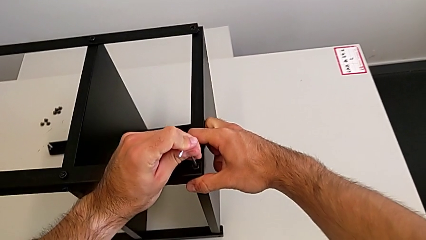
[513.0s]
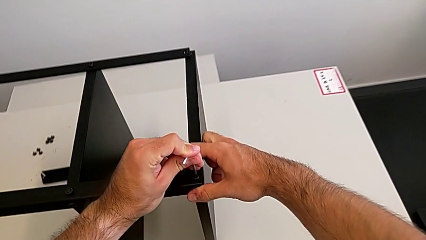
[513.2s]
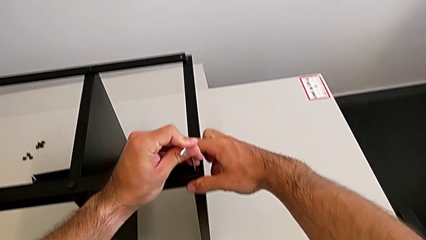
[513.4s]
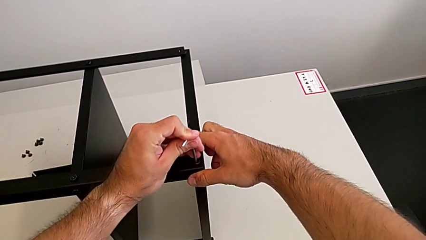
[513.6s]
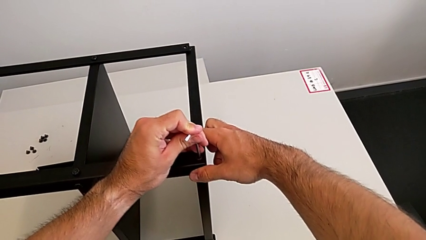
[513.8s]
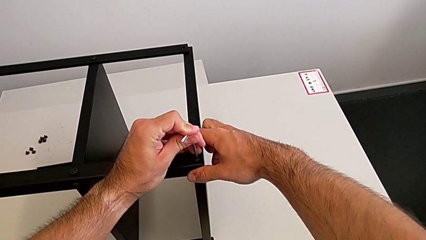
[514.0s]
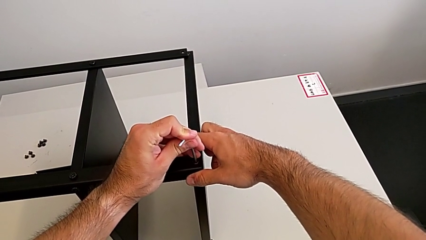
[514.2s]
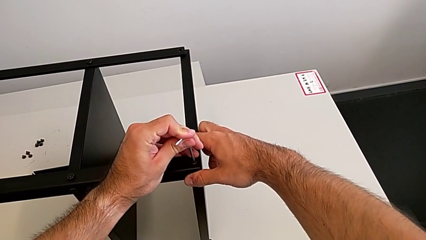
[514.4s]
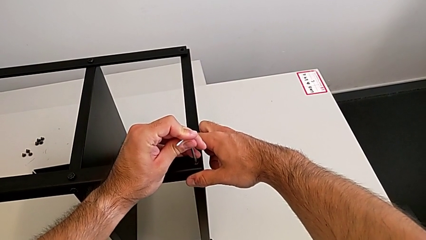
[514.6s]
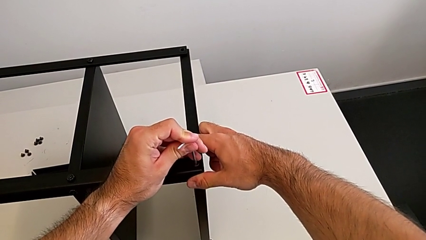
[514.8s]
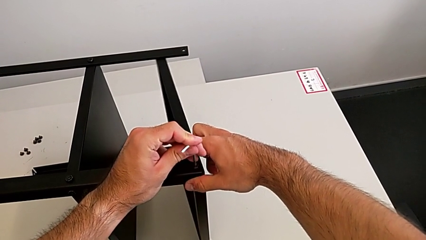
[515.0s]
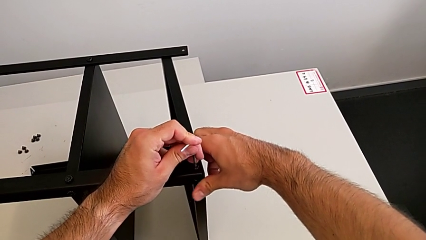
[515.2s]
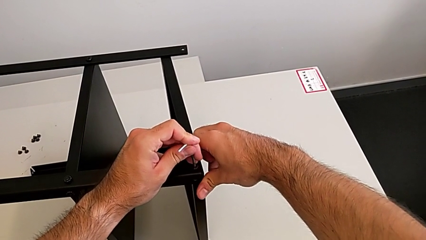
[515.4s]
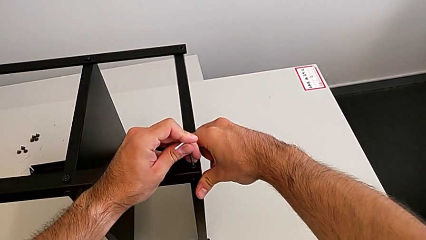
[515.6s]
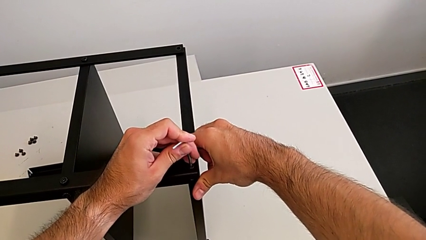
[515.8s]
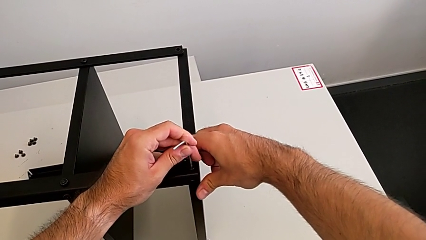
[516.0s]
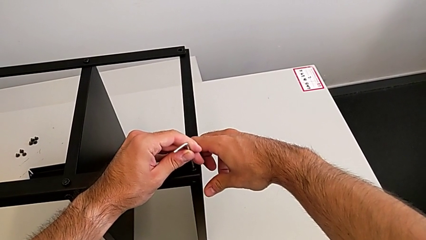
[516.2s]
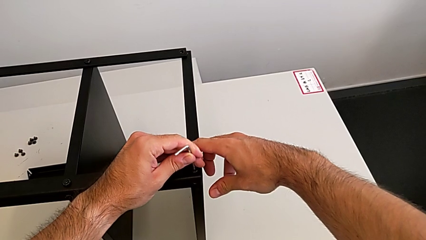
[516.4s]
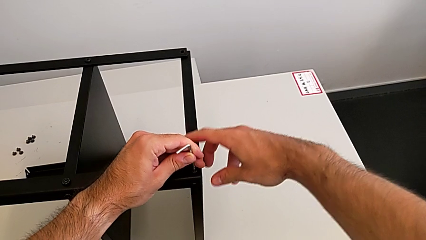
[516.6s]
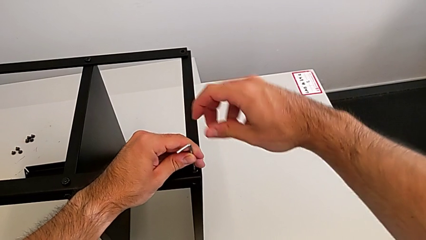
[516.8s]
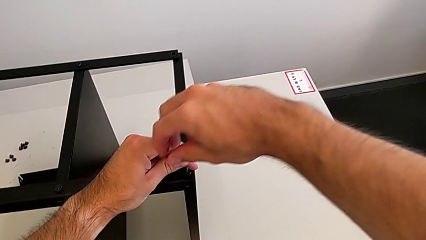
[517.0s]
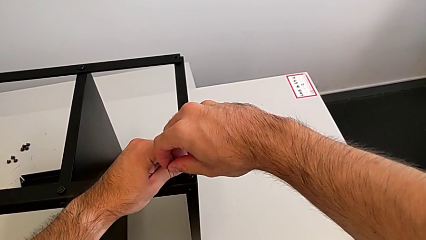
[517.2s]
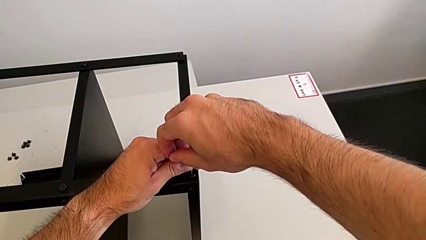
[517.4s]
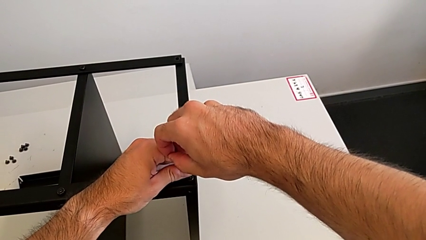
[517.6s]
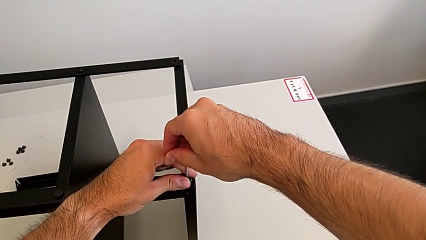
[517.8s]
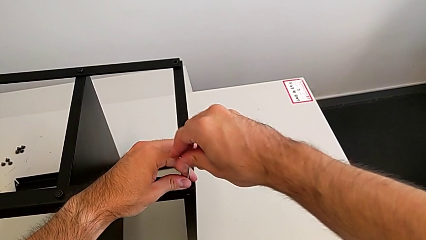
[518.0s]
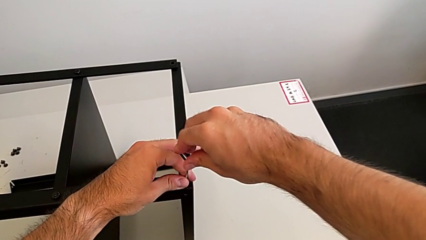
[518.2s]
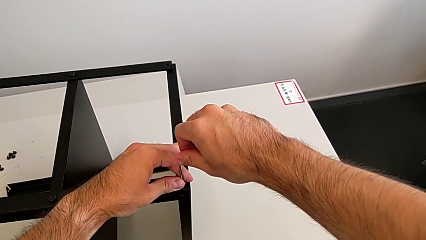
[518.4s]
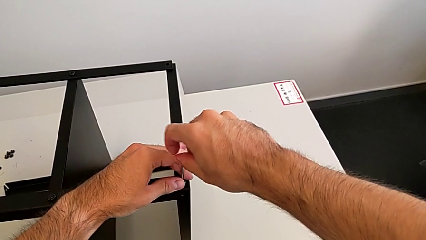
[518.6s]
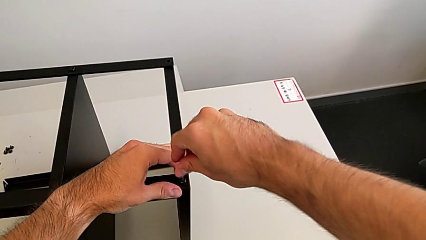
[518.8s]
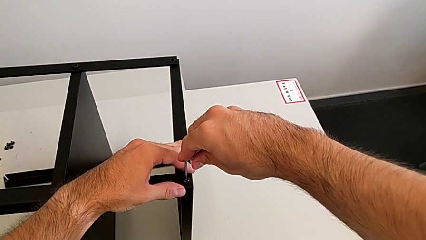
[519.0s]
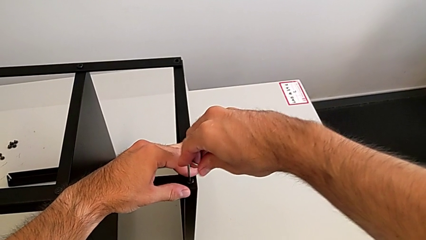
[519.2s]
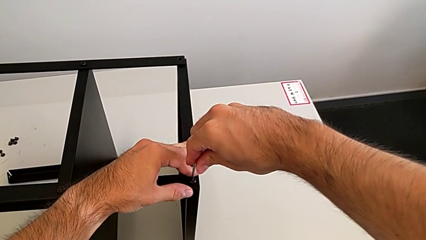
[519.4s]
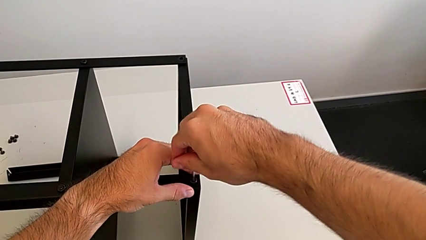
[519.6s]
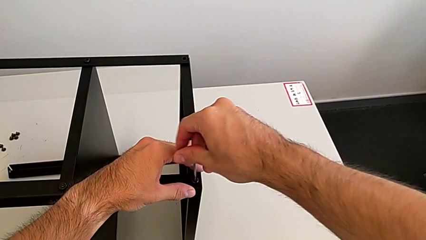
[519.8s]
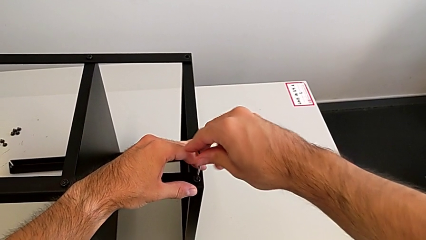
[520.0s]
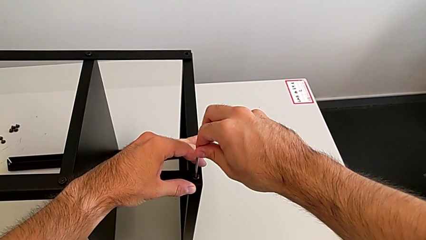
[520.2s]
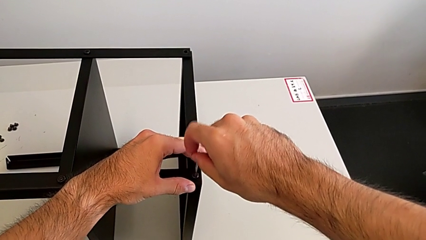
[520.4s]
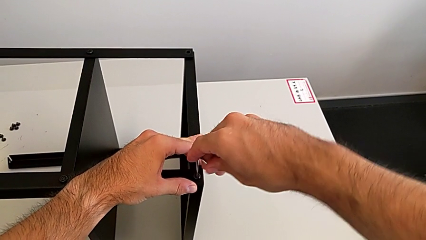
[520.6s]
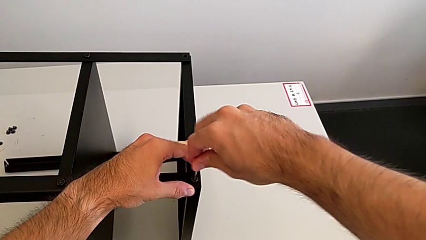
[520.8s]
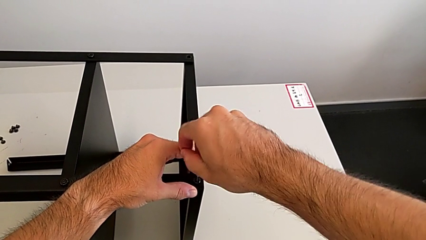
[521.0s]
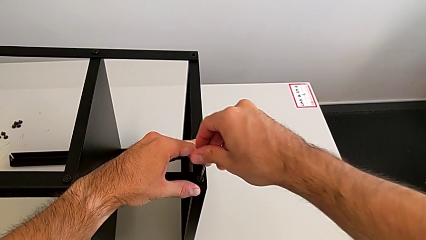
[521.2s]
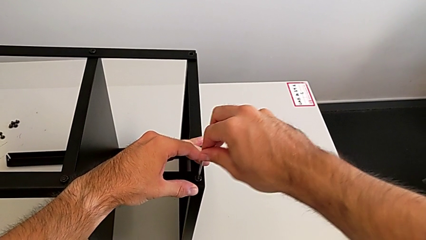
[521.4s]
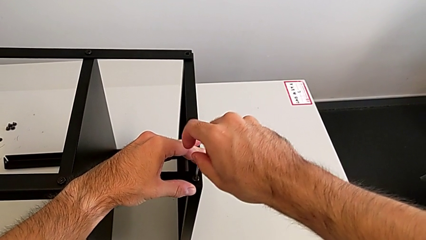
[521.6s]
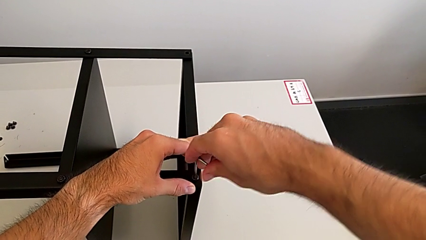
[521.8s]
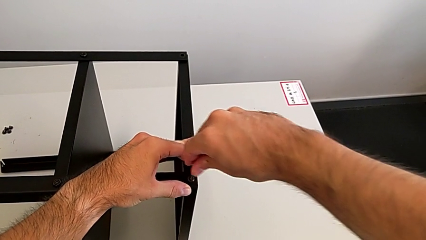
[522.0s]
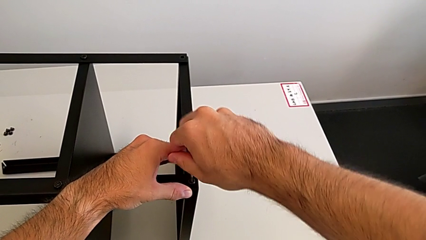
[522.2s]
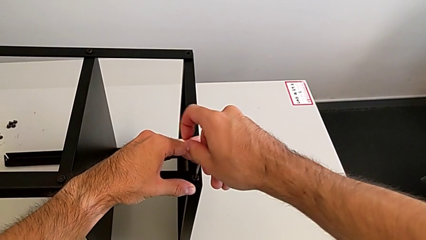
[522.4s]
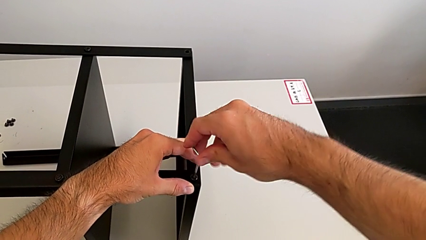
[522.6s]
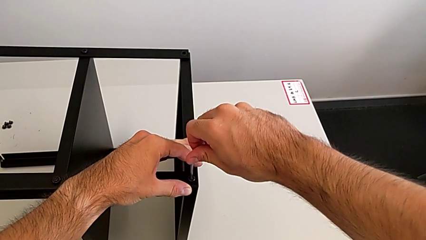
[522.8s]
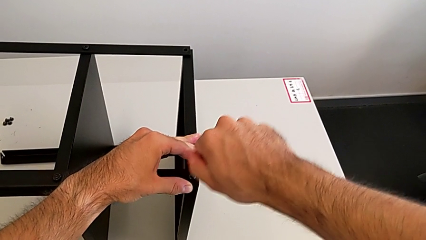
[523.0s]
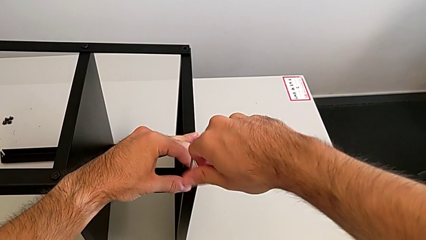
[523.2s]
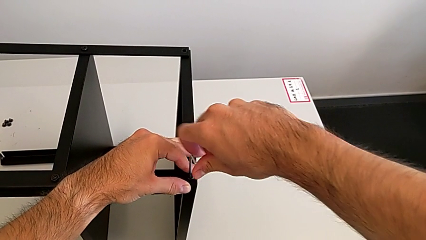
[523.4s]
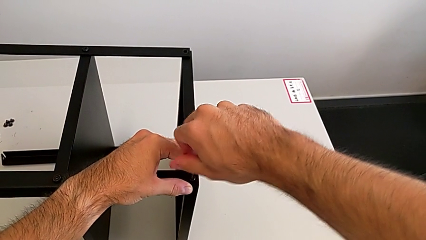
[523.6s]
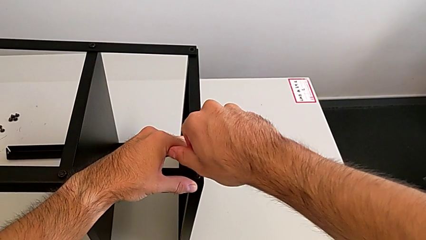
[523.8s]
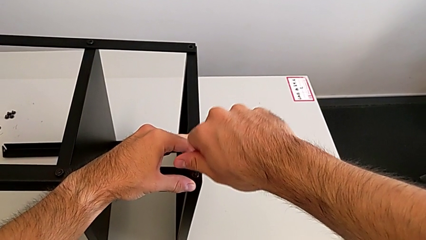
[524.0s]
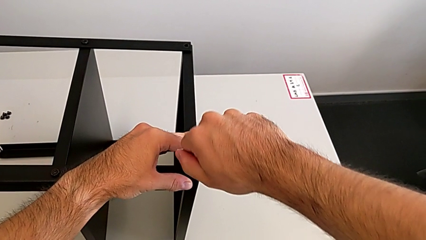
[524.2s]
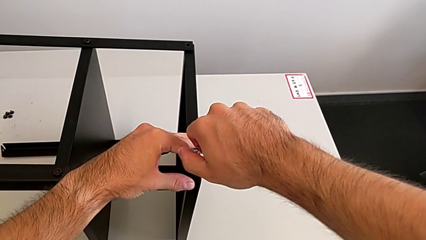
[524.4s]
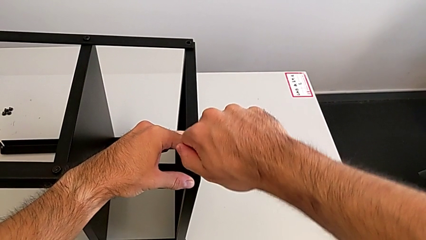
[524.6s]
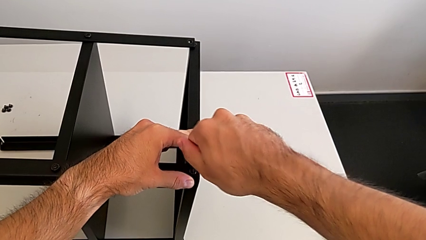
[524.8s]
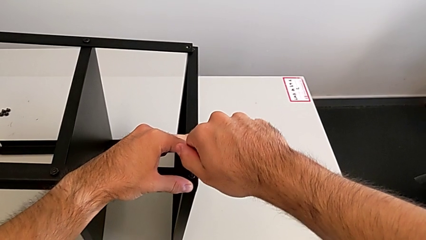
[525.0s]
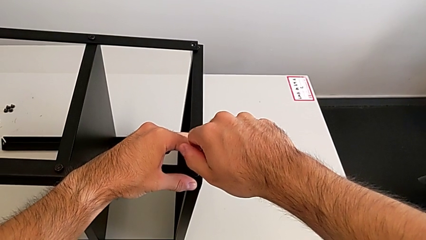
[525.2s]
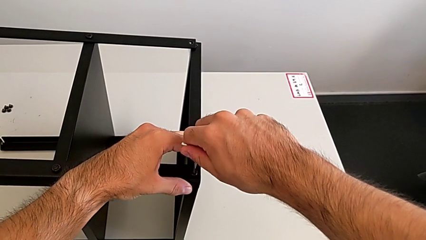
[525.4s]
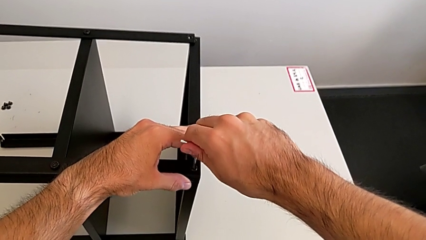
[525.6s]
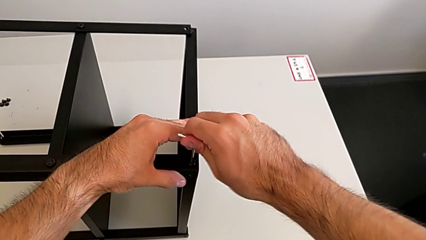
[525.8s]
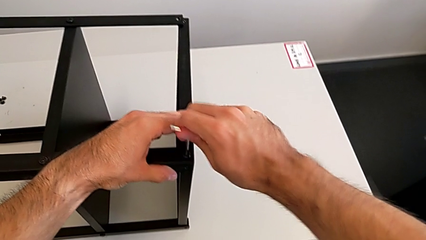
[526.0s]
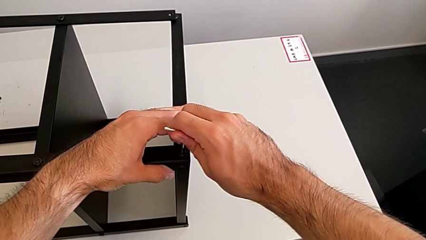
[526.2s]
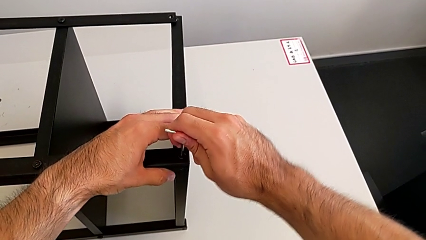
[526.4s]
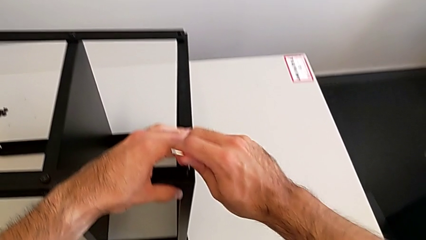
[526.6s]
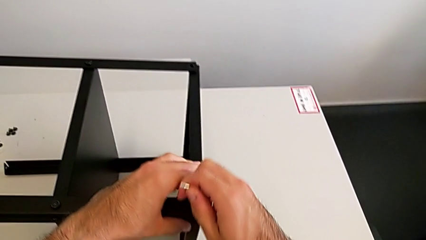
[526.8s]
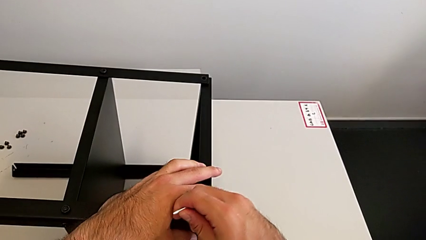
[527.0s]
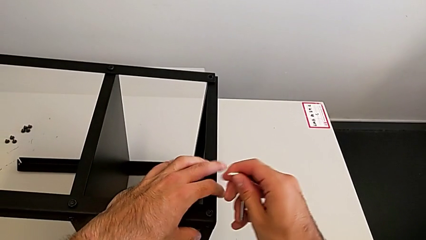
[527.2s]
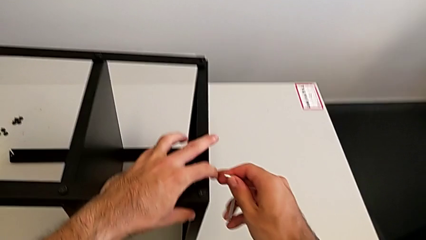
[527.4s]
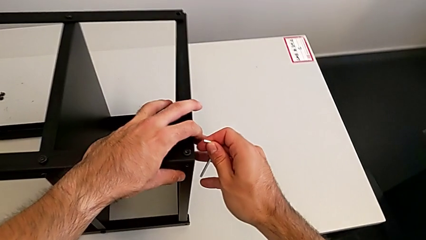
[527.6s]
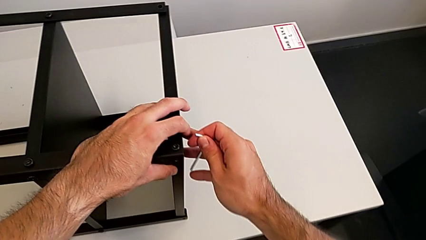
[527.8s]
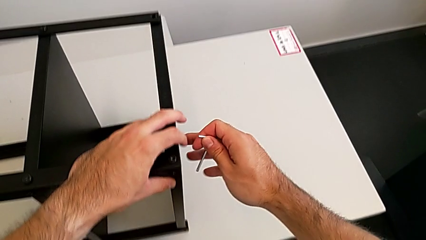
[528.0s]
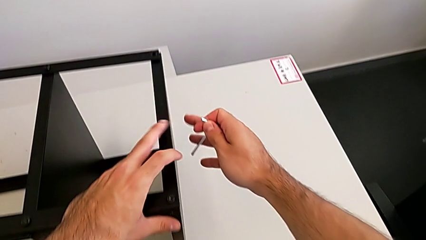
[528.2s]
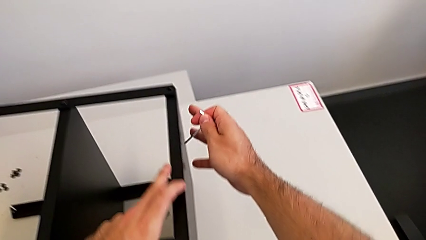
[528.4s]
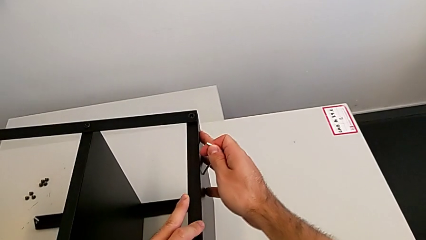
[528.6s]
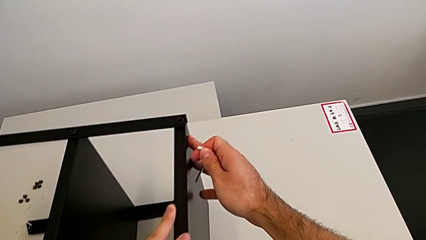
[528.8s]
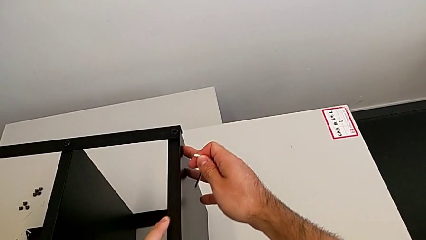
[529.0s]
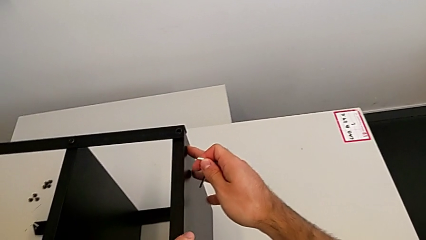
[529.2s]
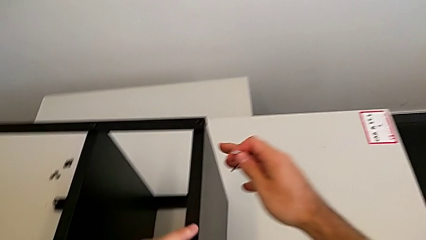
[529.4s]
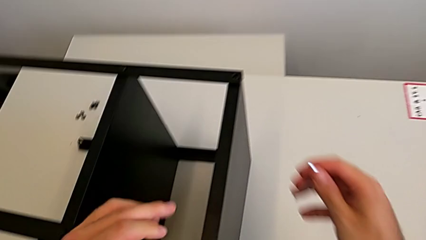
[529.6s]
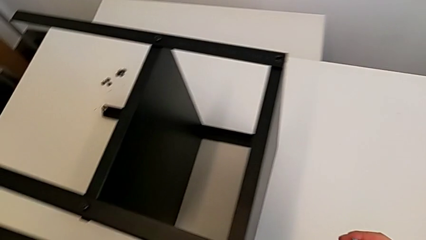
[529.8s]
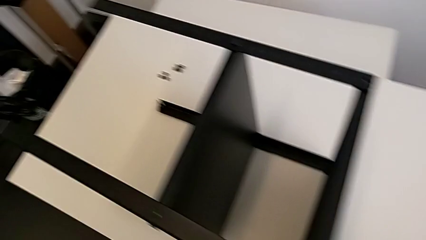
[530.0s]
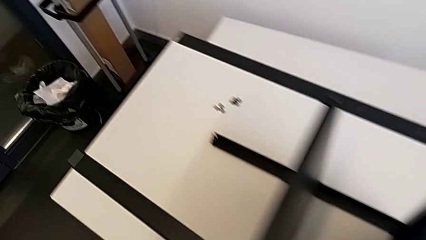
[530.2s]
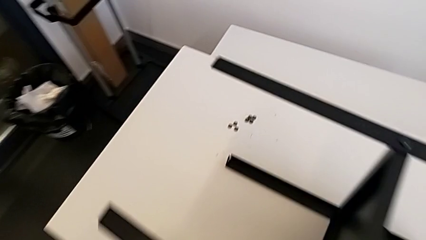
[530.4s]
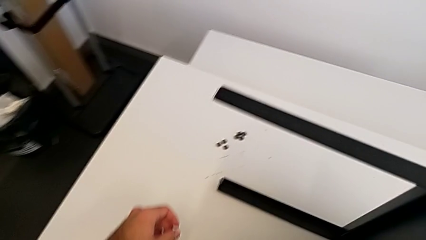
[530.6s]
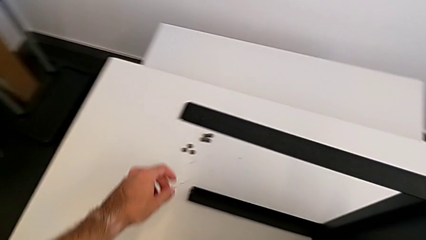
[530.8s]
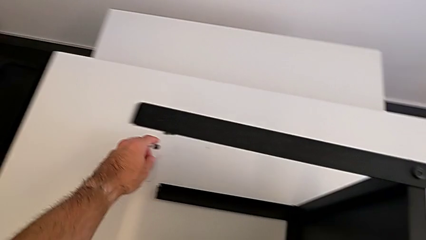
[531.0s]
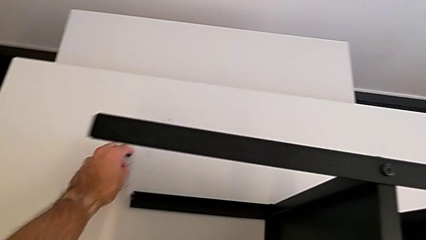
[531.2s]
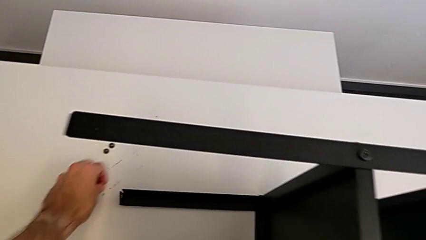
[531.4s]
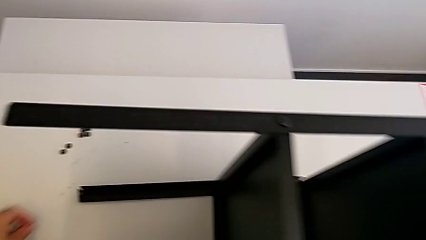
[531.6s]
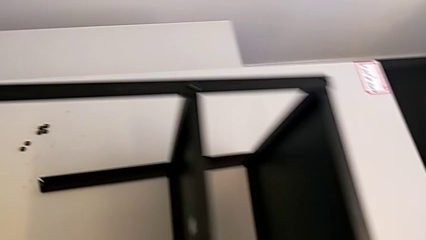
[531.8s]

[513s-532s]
The camera wearer is screwing the first leg to the top shelf of the table. They screw the hex socket head, withdraw the Allen wrench and grab the hex socket head.
